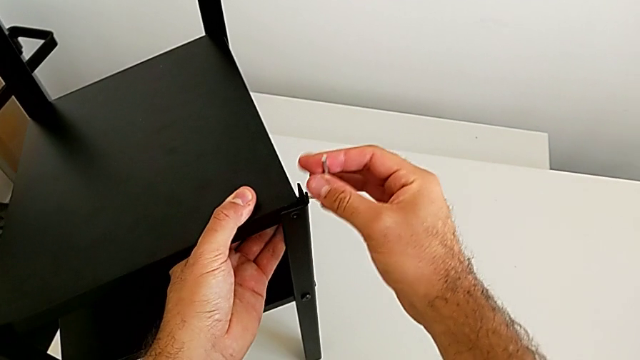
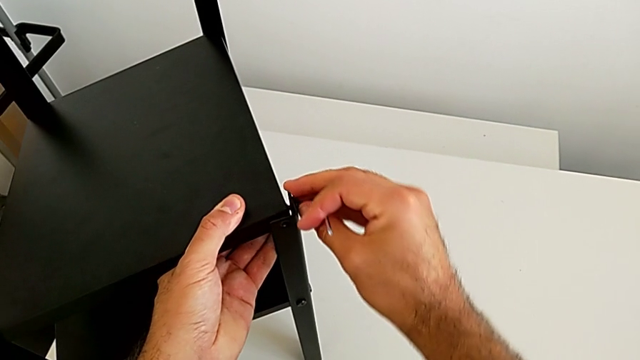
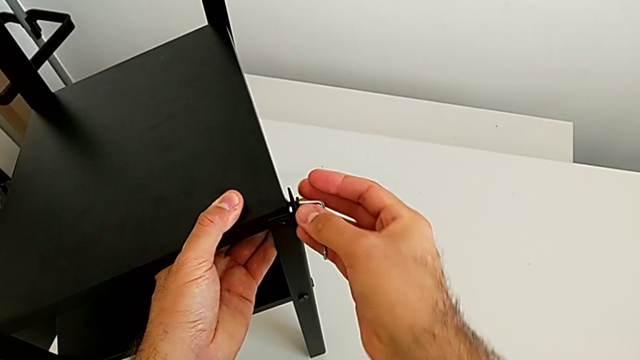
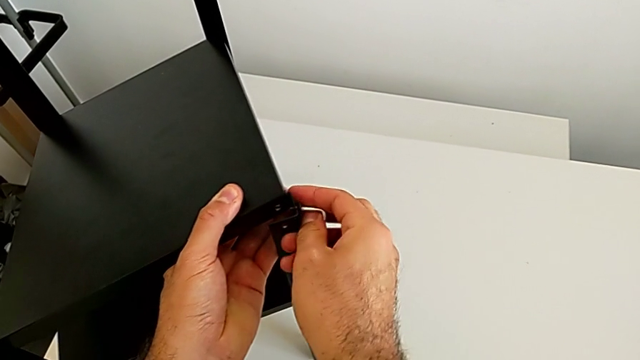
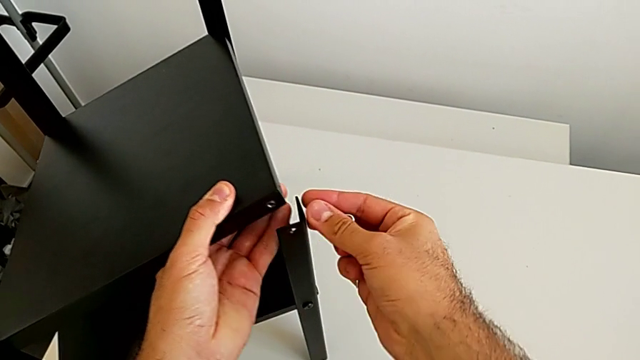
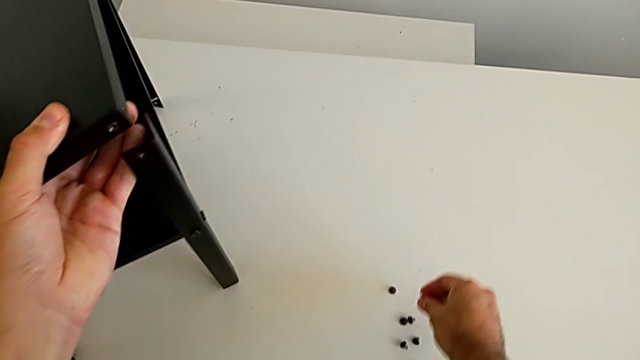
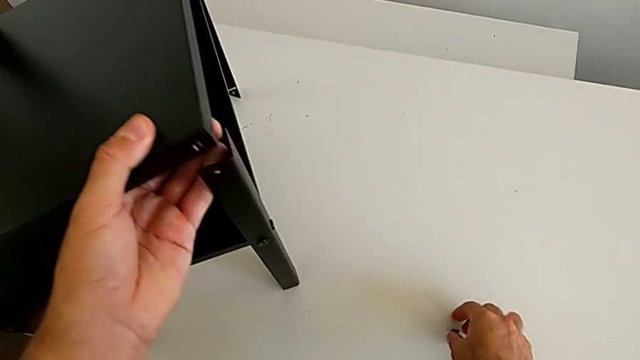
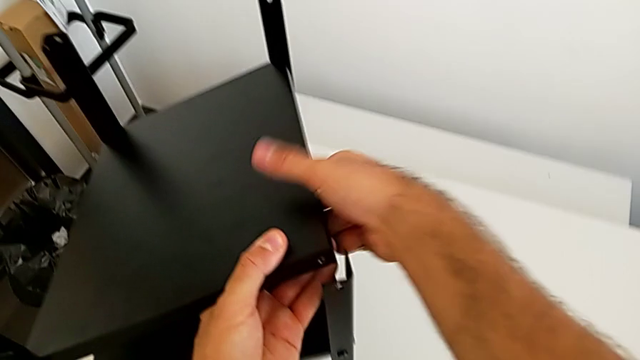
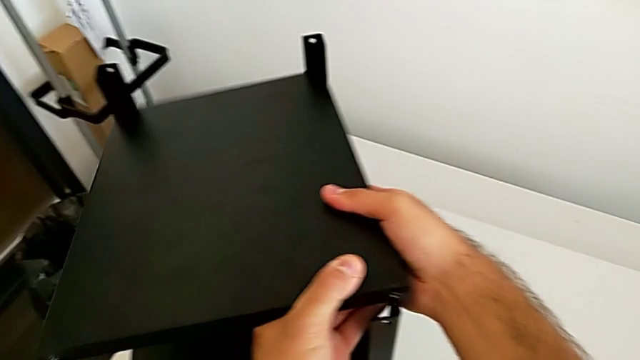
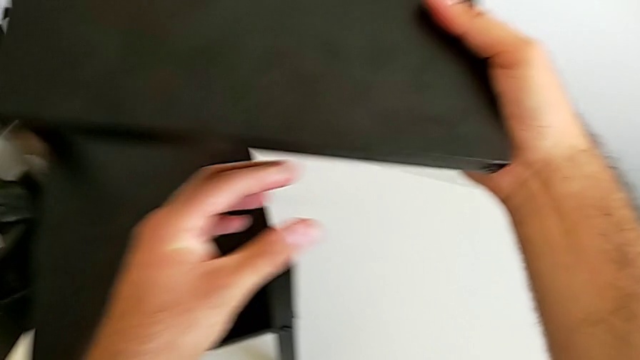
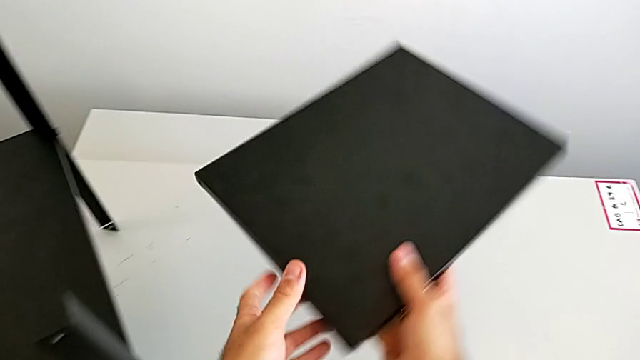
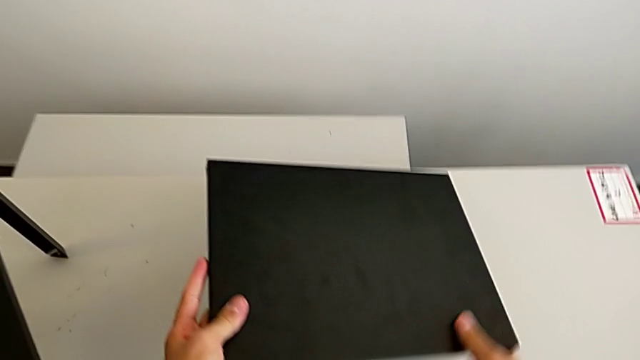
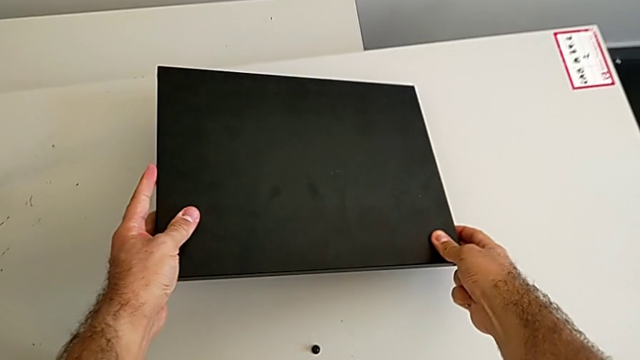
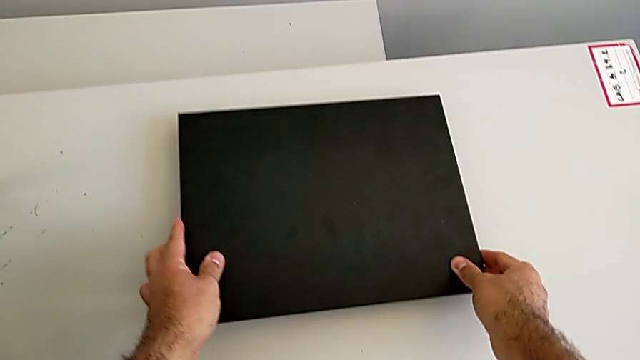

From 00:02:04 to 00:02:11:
The camera wearer is disassembling the table top. They unscrew the hex socket head. They withdraw the Allen wrench, disassemble the hex socket head and place it, all with the right hand. They disassemble the top tray, rotate it and place it.

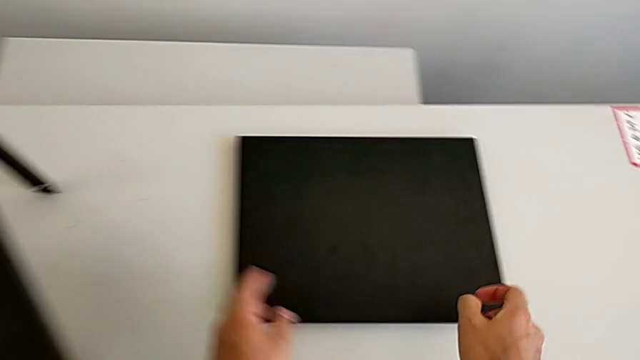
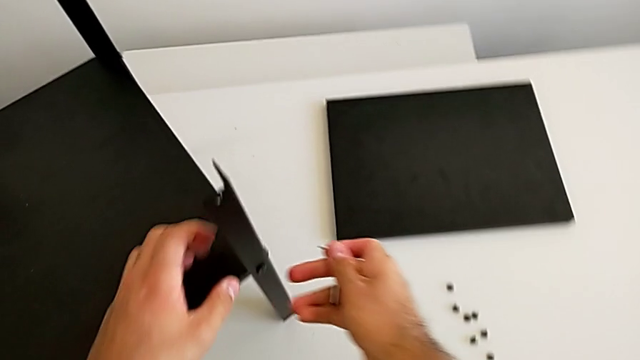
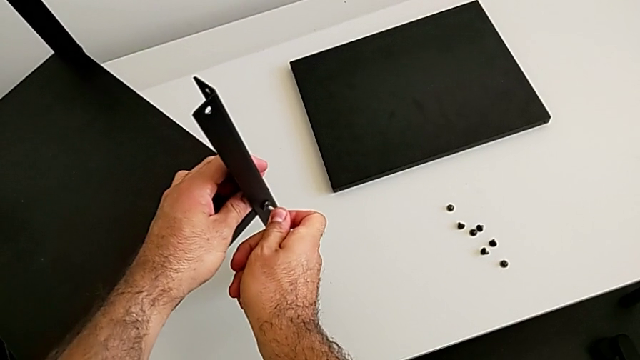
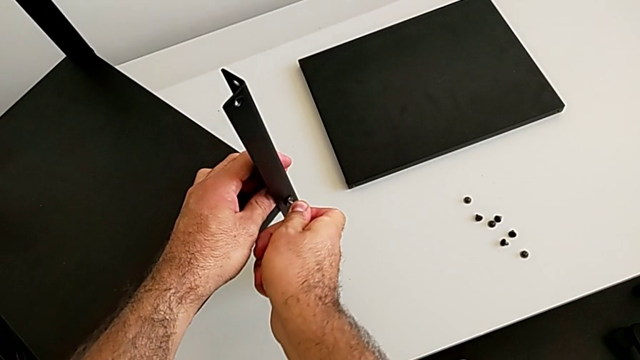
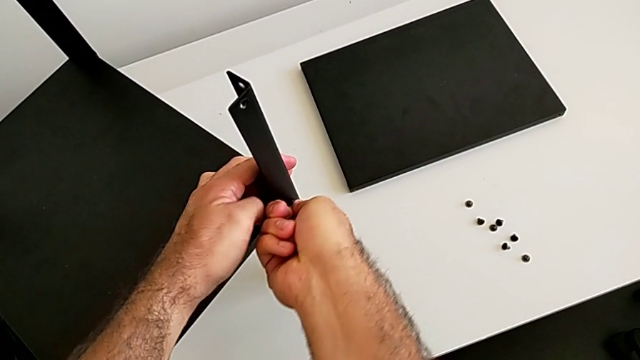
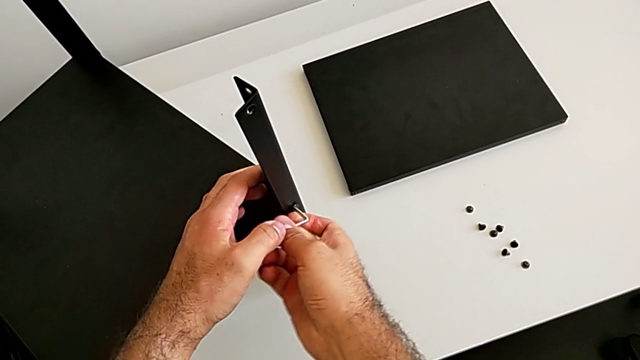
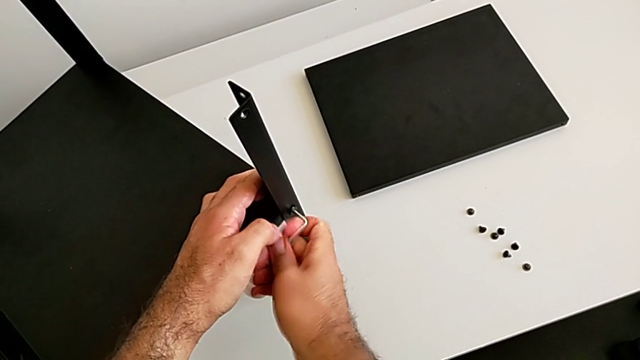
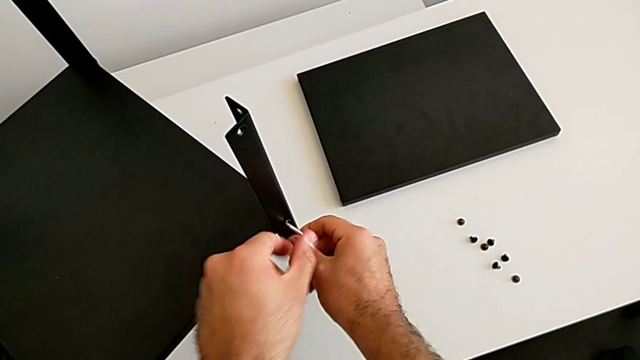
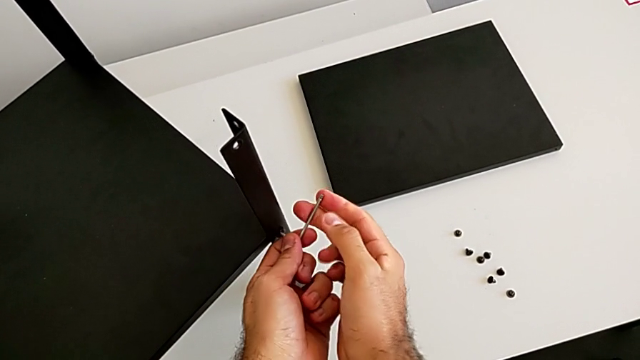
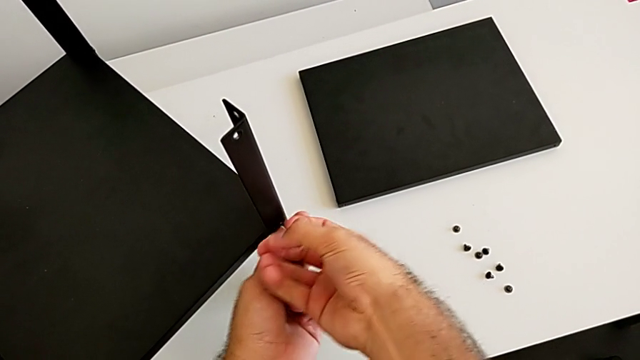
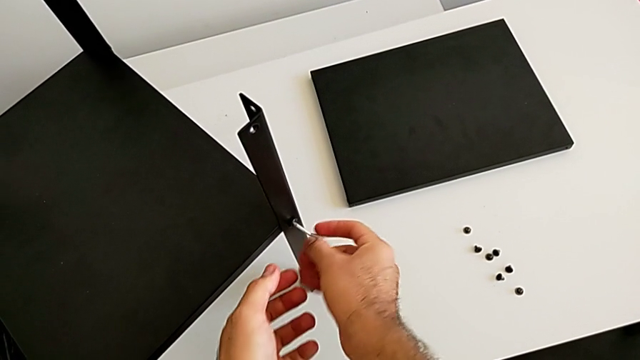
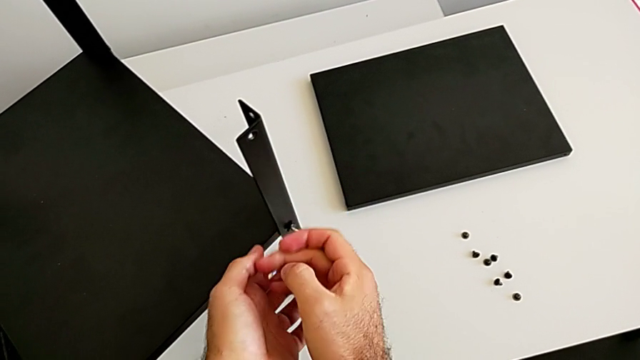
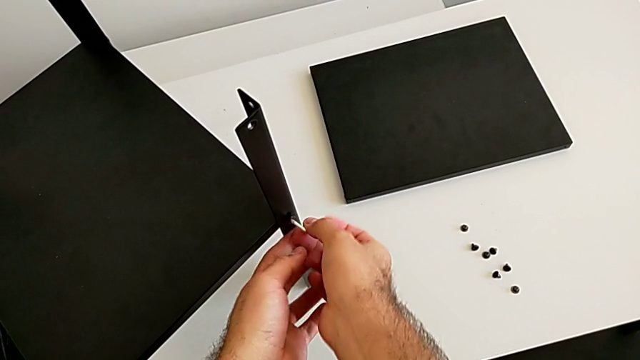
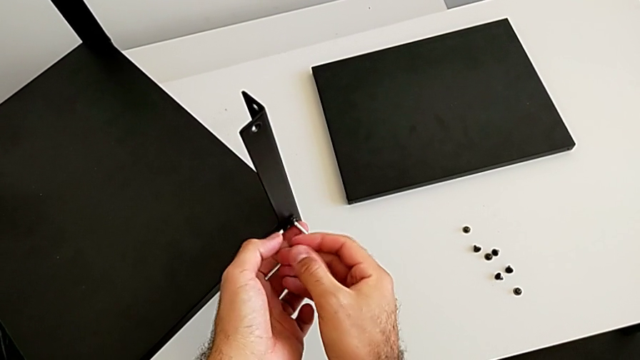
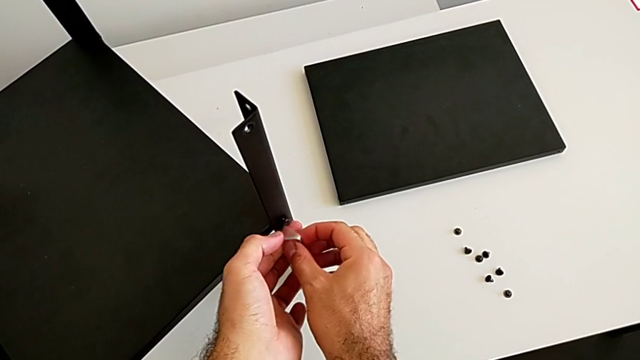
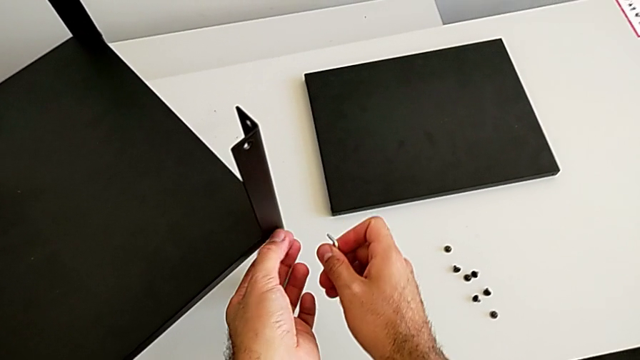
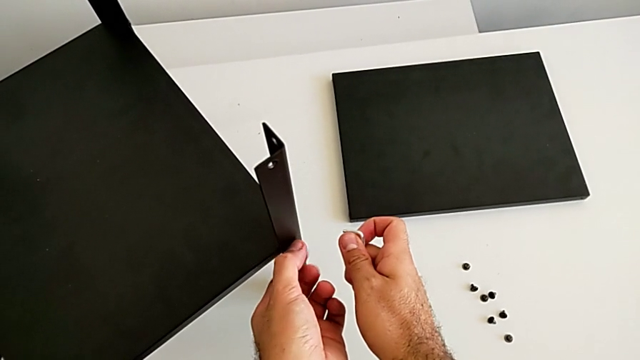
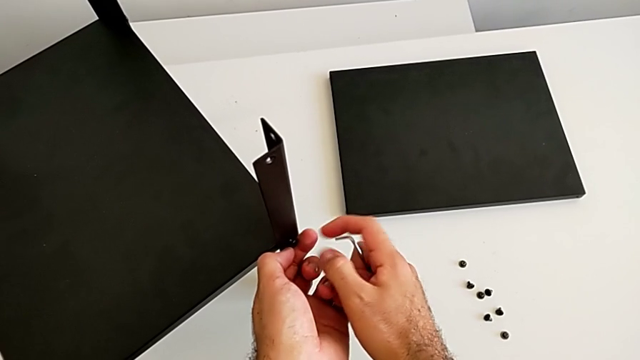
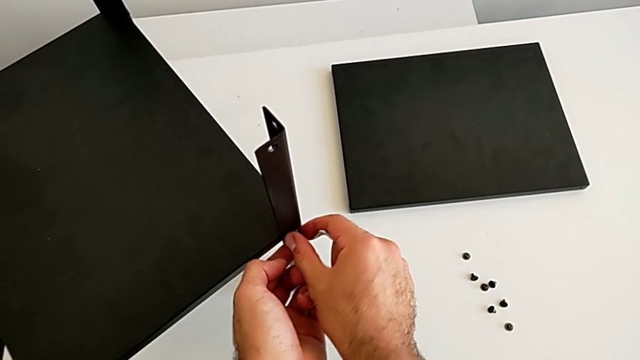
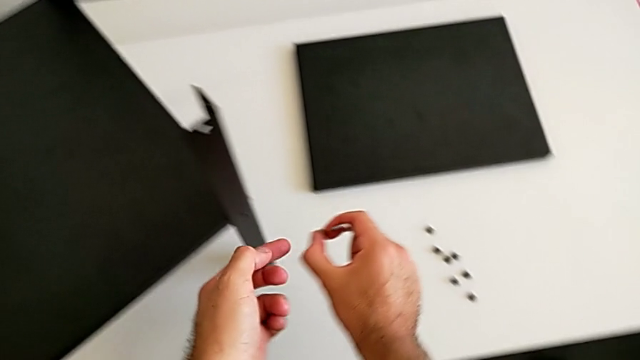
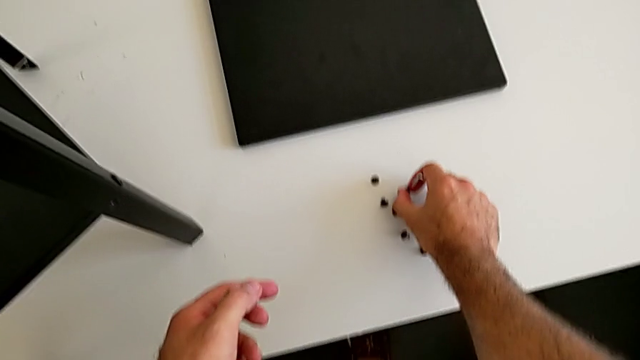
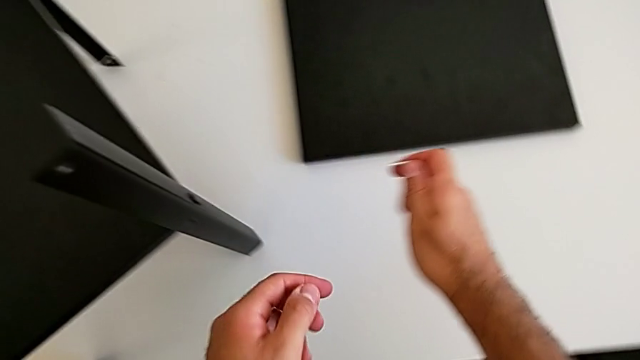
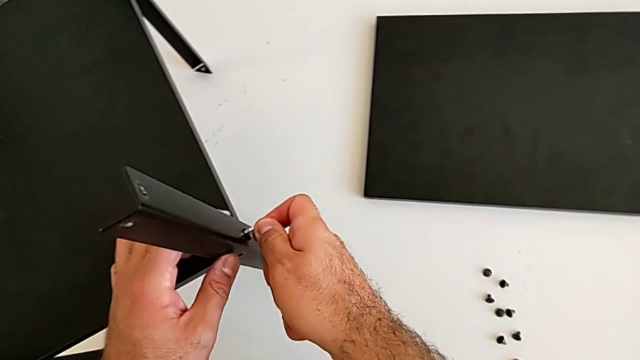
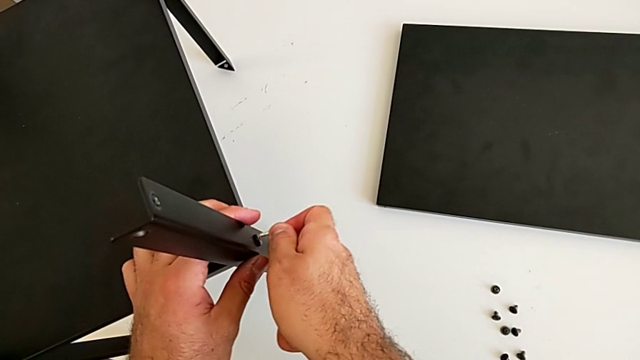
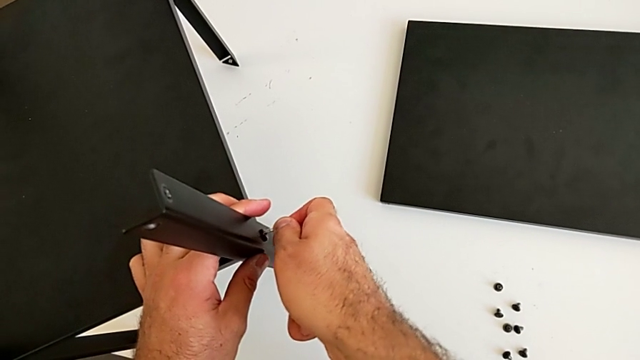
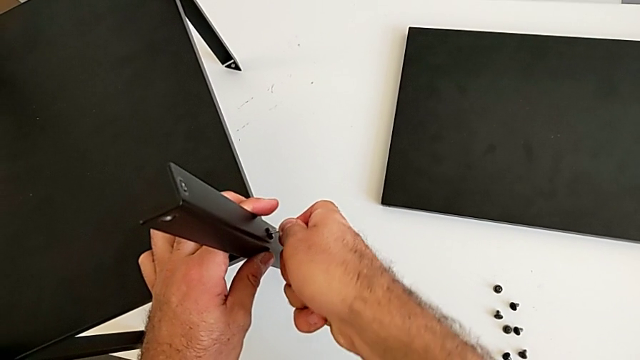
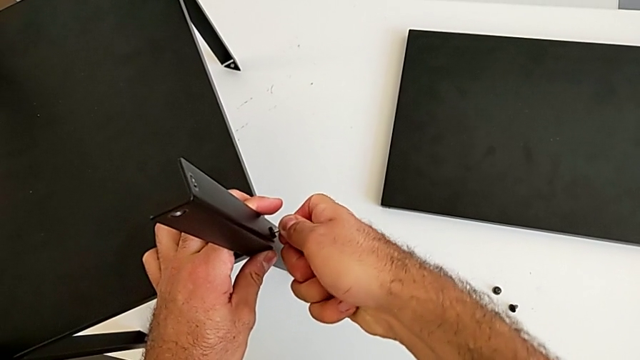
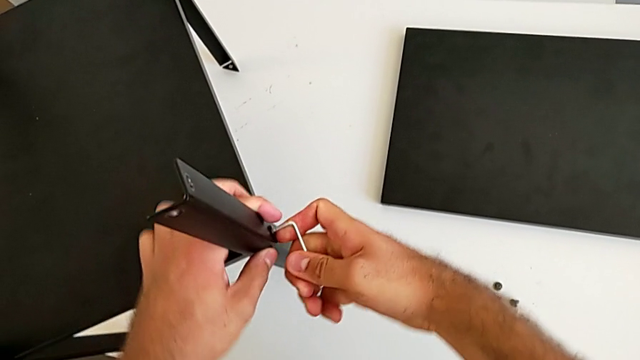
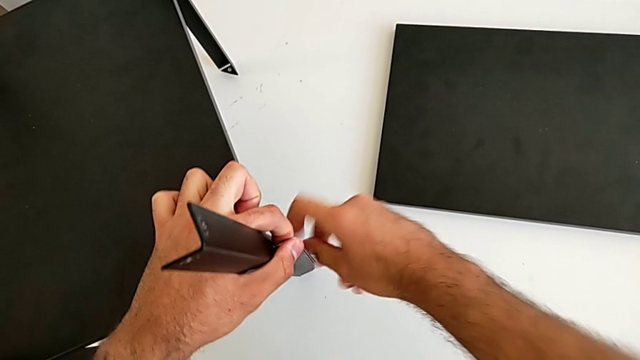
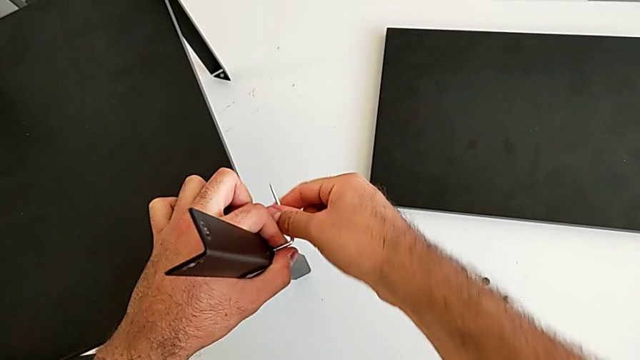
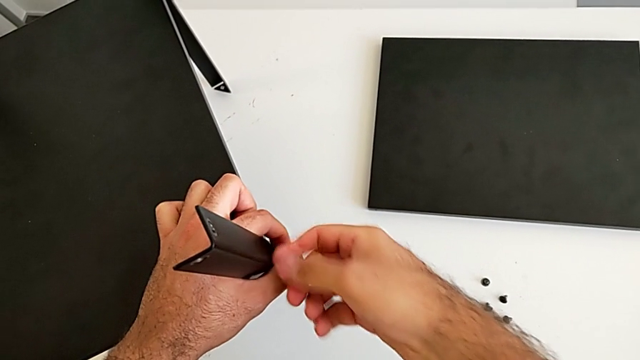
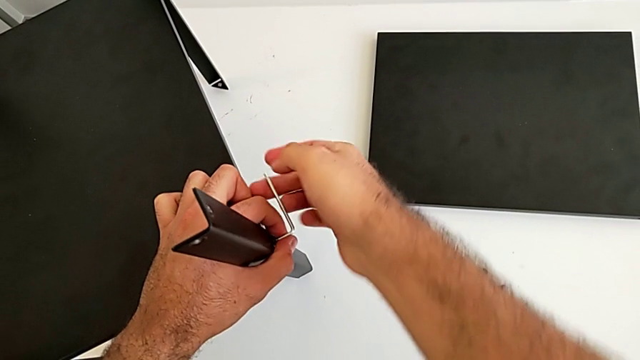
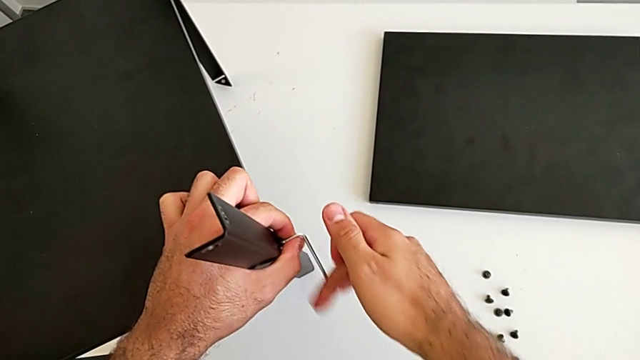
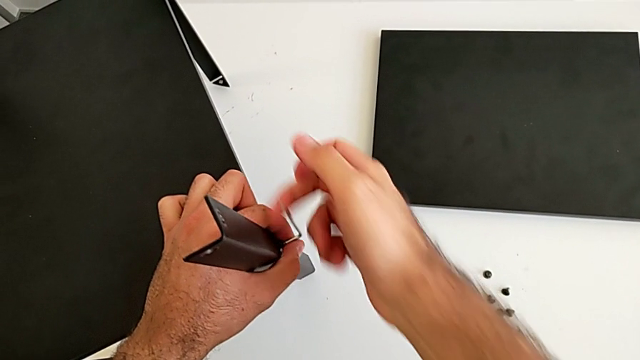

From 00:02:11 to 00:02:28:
The camera wearer is disassembling the first leg. They approach the nightstand, insert the Allen wrench and unscrew the hex socket head. They withdraw the Allen wrench with the right hand, unscrew the hex socket head with the left hand, disassemble it with the right hand and place it with the right hand. They approach the nightstand, insert the Allen wrench and begin to unscrew the hex socket head.
